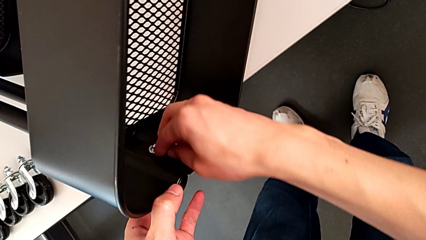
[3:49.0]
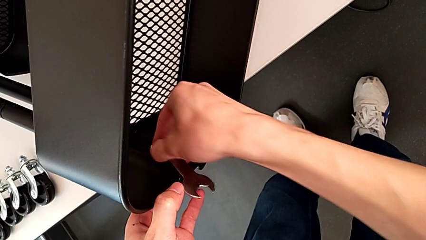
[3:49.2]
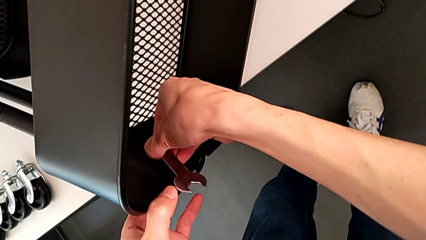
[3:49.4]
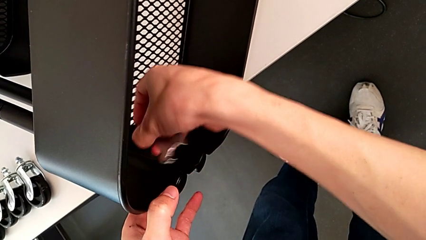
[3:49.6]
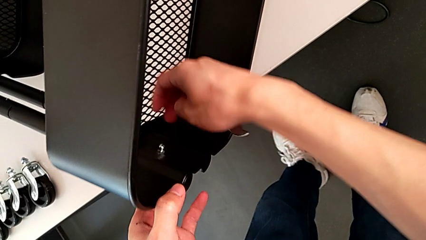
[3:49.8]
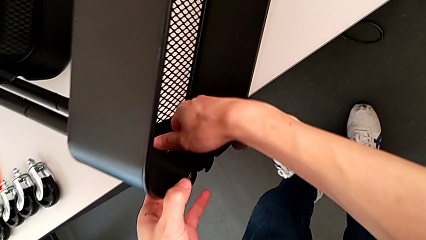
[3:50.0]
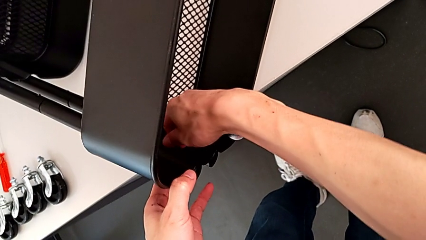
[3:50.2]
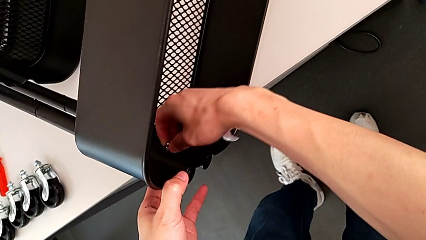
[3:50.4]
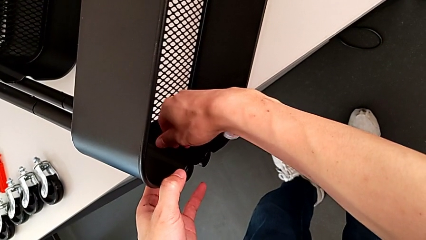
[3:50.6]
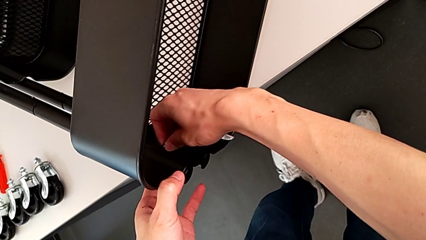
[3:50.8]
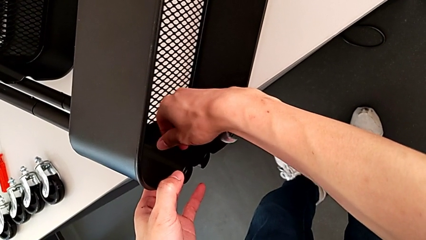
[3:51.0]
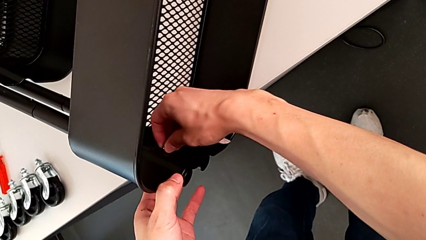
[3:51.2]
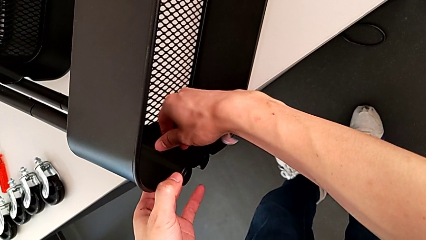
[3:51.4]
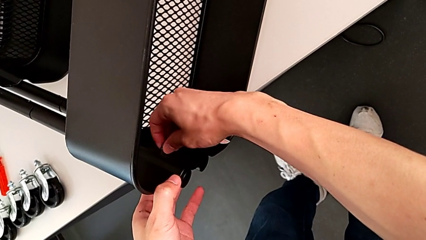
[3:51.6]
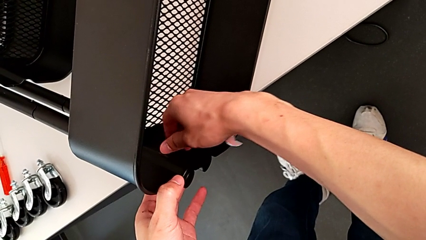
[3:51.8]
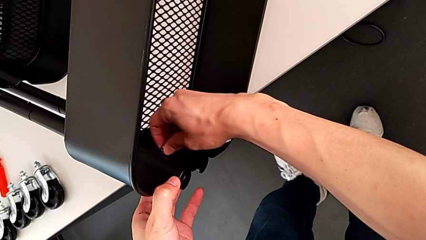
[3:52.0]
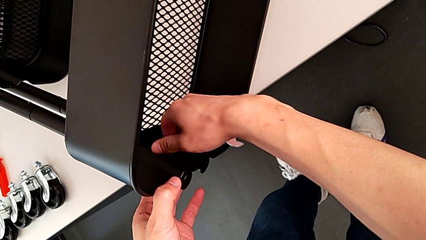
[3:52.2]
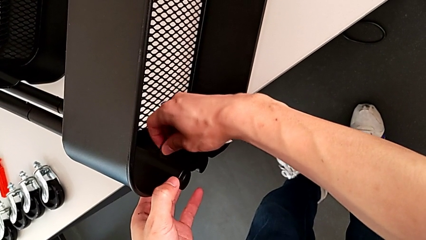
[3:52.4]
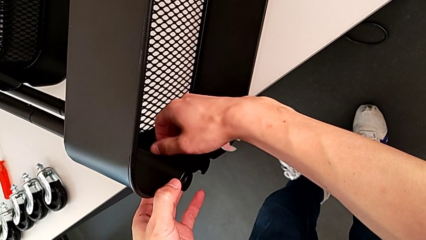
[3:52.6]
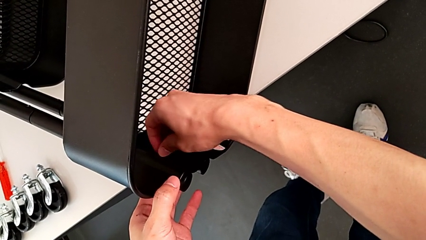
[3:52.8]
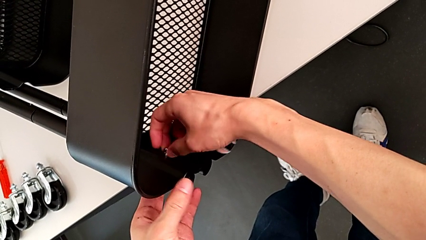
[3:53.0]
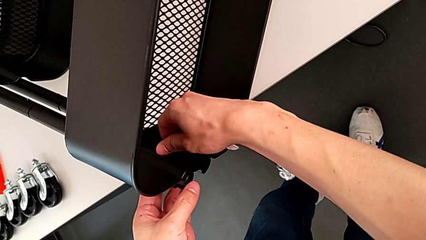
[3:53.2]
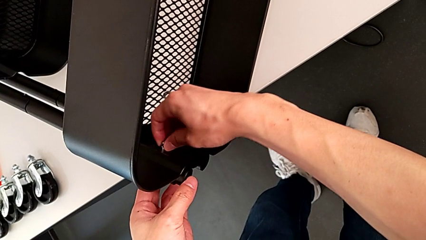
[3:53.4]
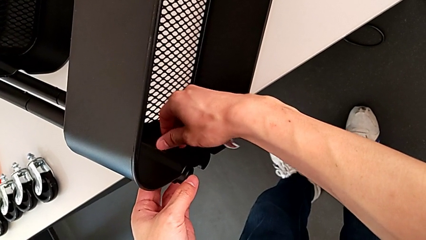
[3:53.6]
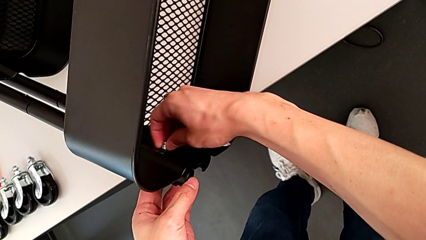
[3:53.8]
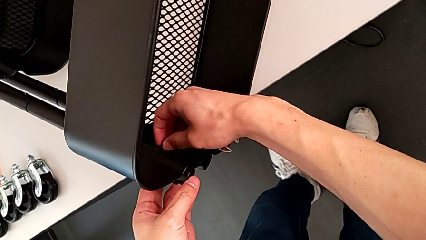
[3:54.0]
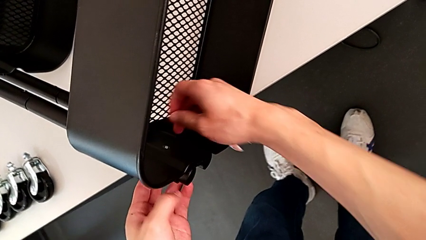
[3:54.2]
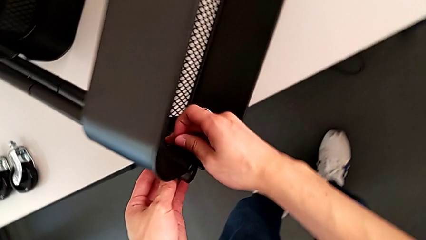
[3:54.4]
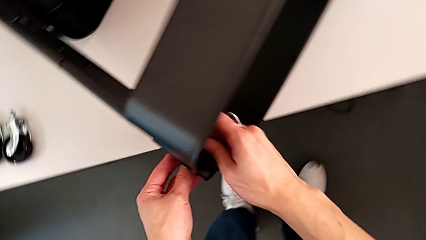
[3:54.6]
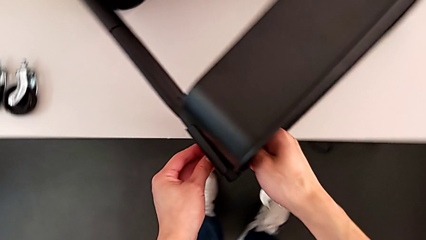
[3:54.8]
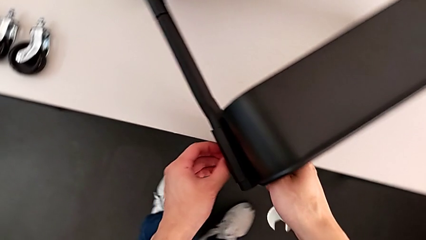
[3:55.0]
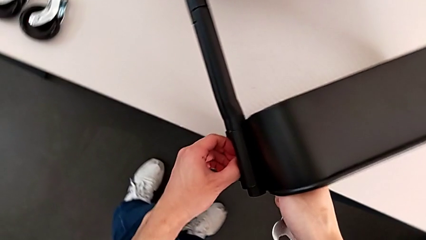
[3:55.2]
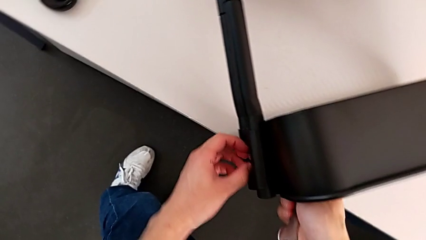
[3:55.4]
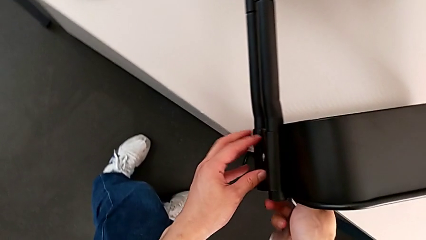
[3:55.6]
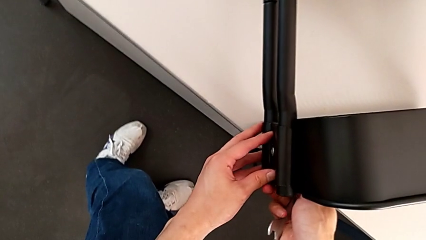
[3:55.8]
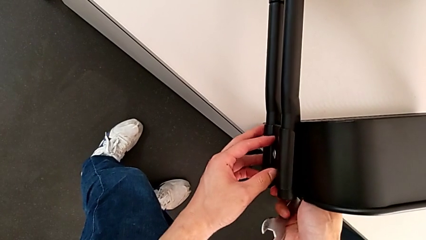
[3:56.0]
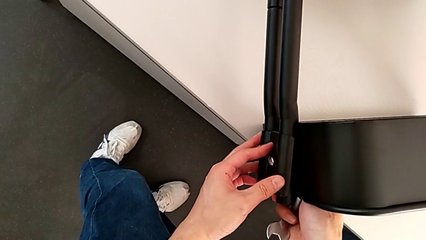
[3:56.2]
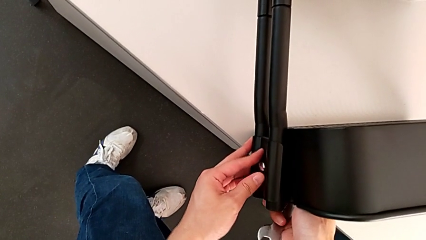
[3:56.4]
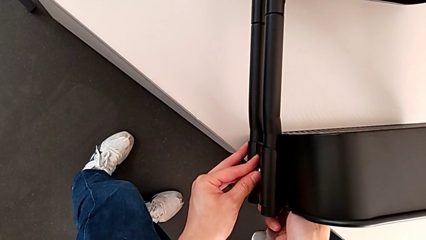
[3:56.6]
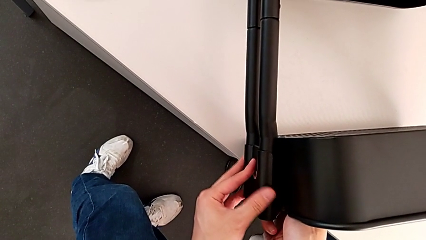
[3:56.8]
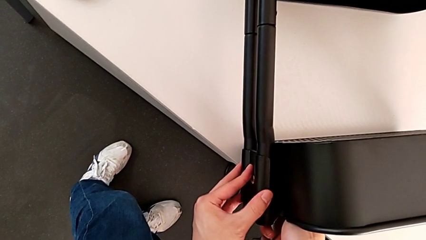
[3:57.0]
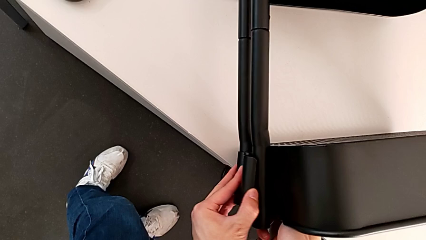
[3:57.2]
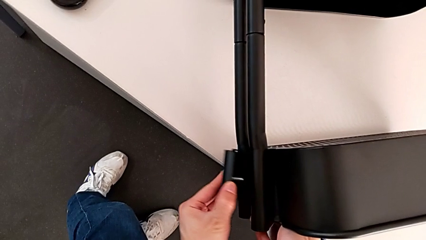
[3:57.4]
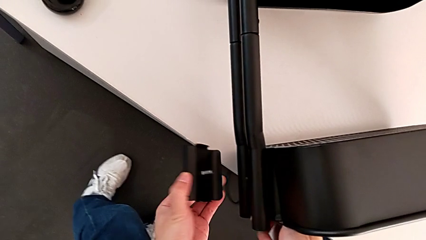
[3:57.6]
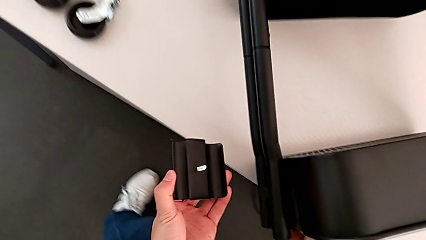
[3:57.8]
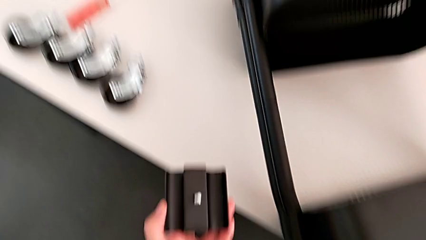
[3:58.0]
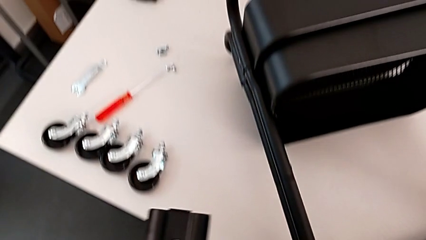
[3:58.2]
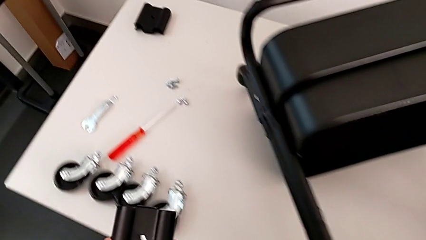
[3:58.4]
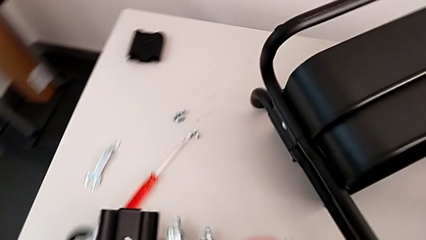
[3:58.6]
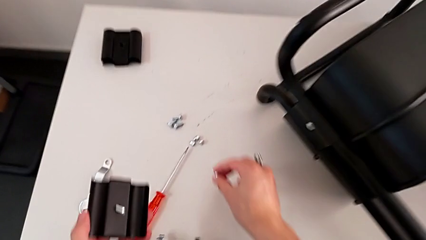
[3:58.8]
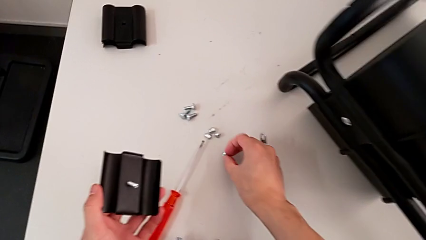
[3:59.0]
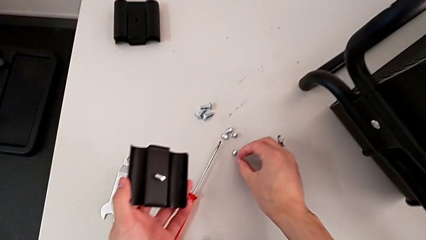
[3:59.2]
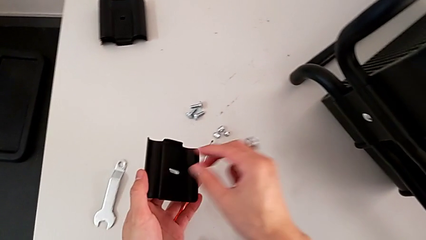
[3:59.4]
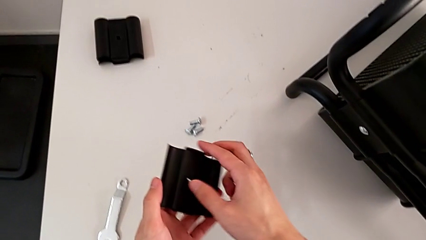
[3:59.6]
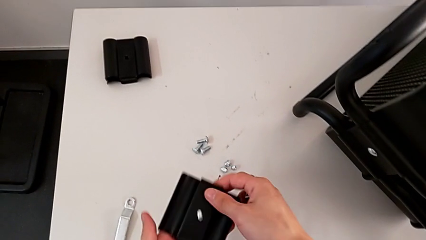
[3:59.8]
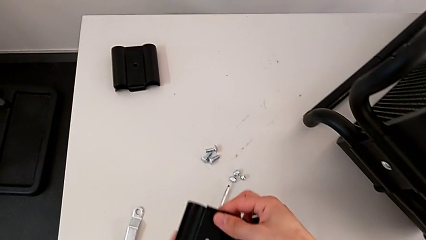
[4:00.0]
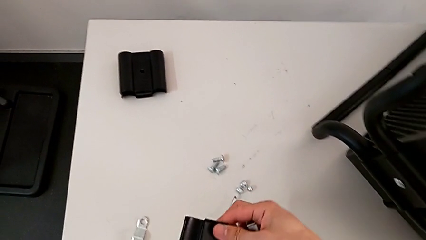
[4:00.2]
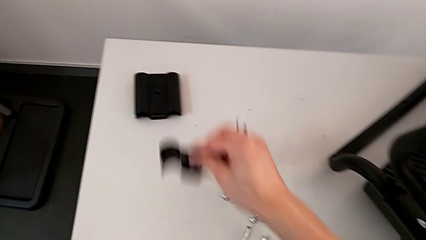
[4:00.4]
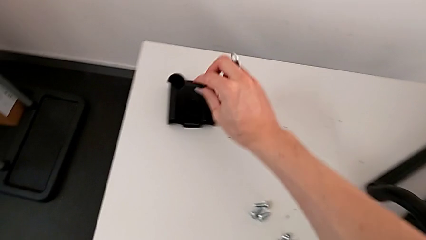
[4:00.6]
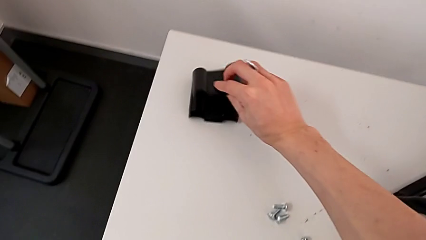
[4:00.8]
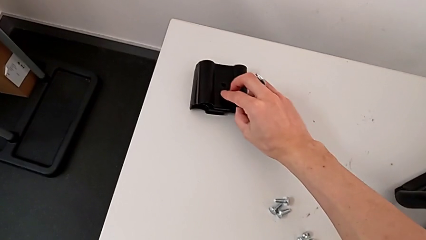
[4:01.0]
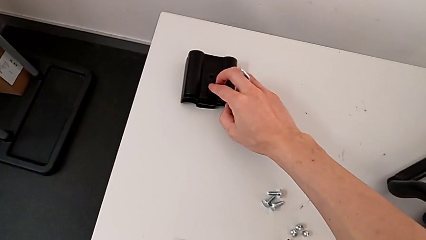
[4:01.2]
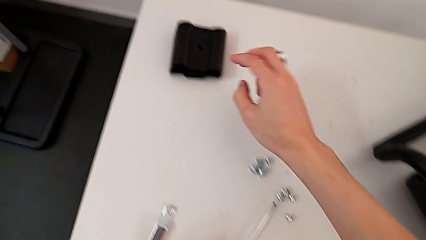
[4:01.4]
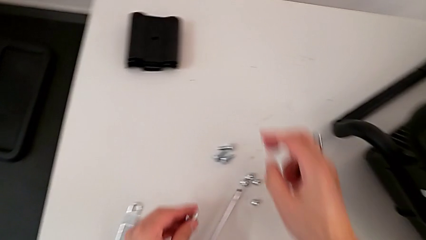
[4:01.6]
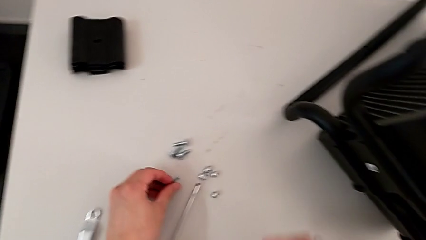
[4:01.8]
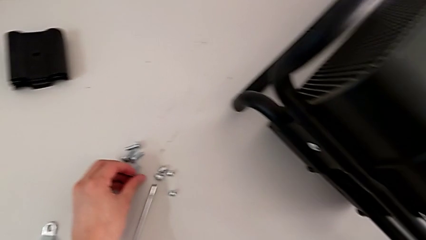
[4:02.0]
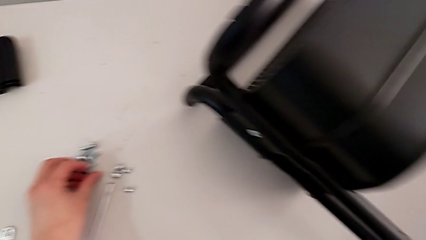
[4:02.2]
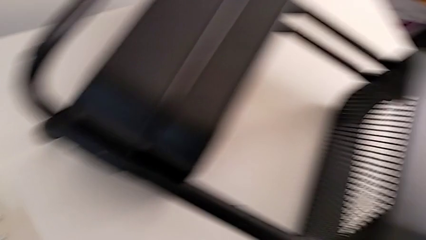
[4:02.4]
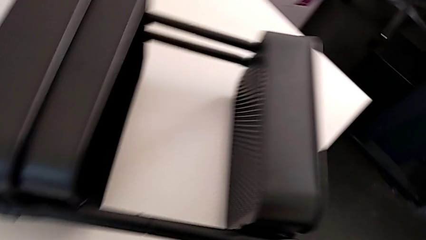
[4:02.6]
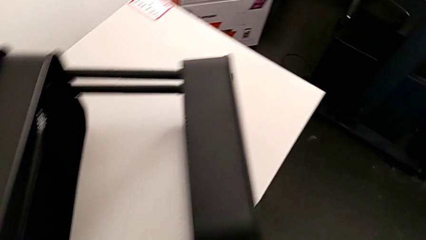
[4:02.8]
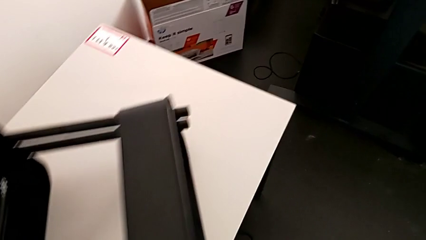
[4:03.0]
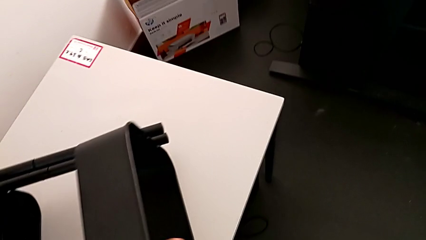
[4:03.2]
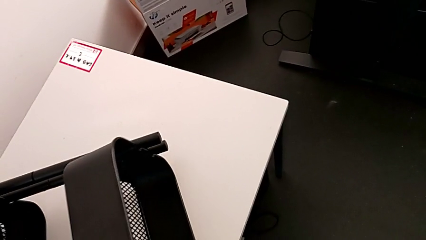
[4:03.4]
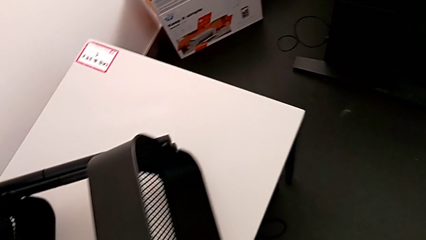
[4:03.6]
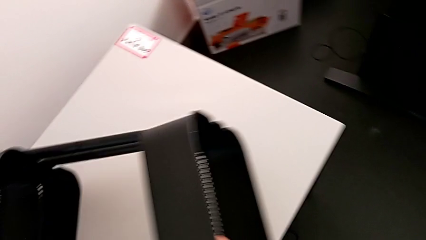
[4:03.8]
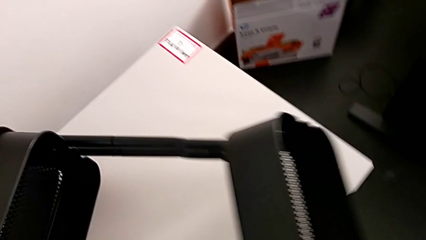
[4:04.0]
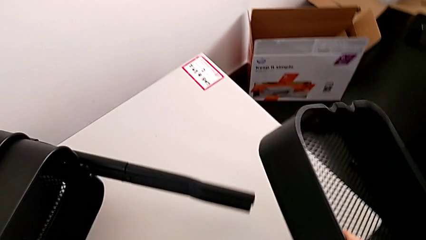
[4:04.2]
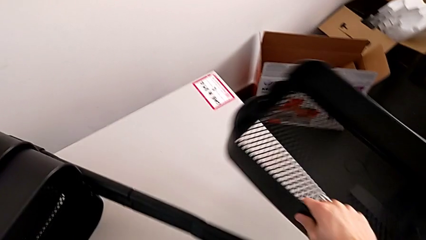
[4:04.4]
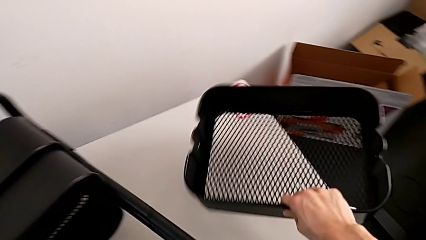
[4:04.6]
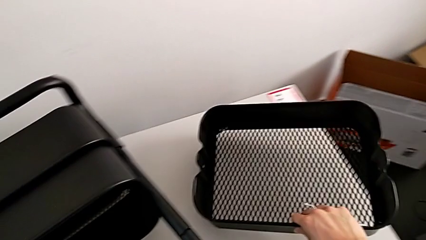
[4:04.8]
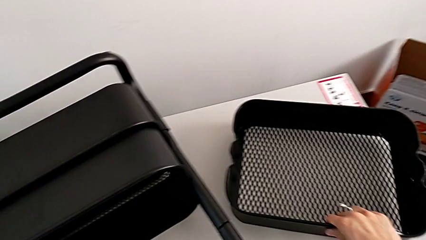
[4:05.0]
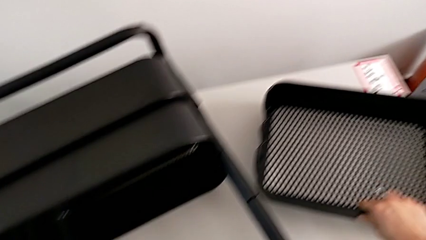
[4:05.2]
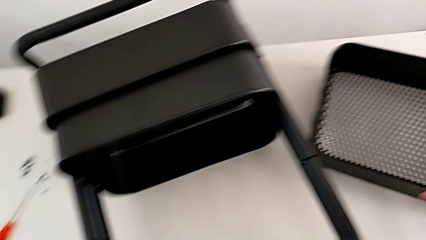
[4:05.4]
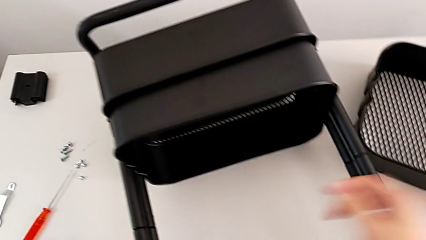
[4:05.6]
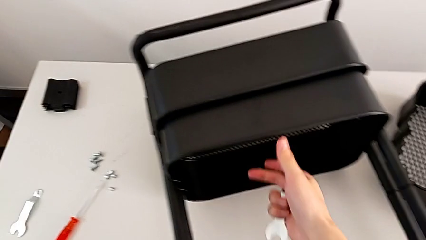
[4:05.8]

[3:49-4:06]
The camera wearer is disassembling the top grid tray. They unscrew the fourth hexagon cap nut, withdraw the fourth bracket, drop it, approach the second grid tray and disassemble it.
